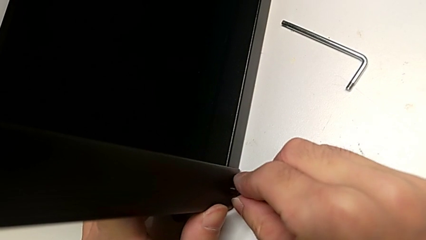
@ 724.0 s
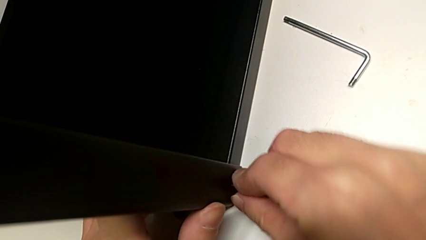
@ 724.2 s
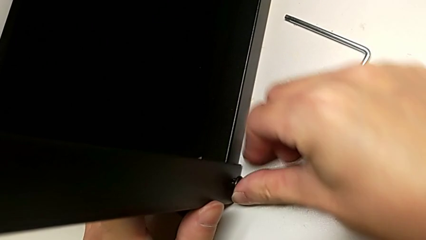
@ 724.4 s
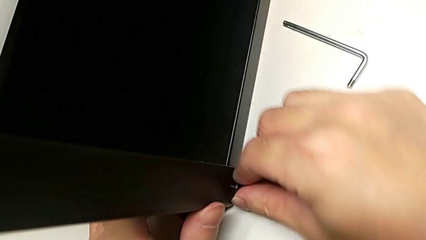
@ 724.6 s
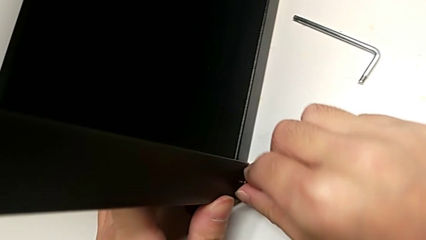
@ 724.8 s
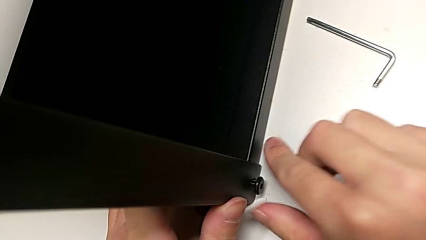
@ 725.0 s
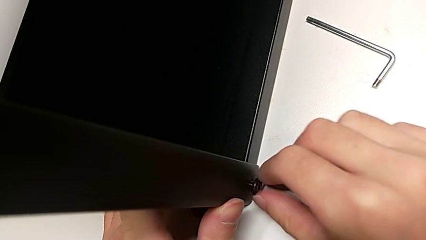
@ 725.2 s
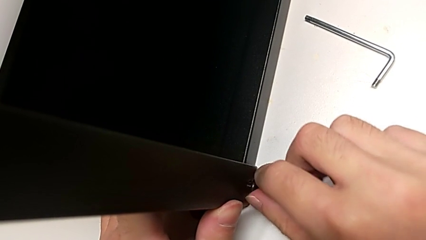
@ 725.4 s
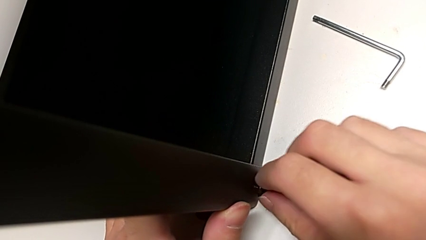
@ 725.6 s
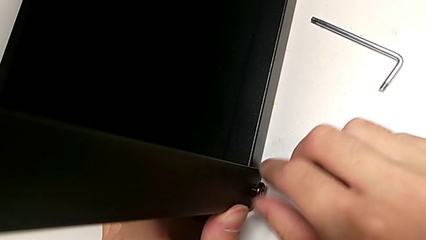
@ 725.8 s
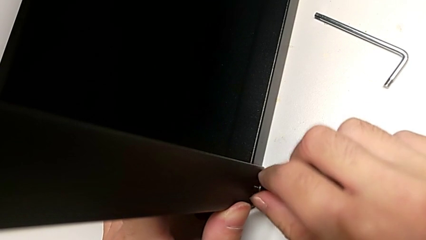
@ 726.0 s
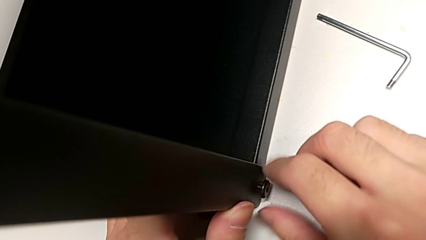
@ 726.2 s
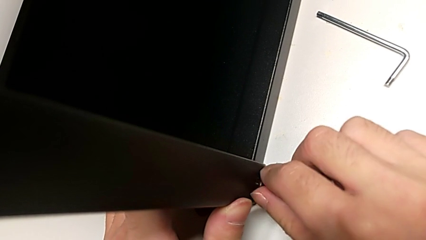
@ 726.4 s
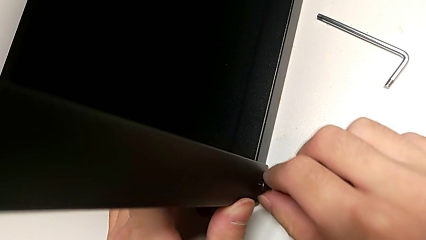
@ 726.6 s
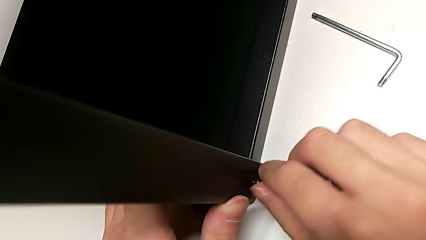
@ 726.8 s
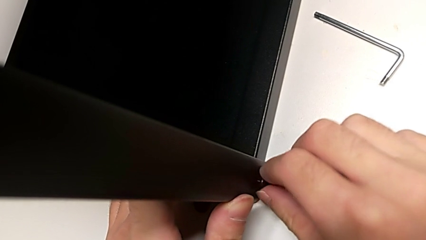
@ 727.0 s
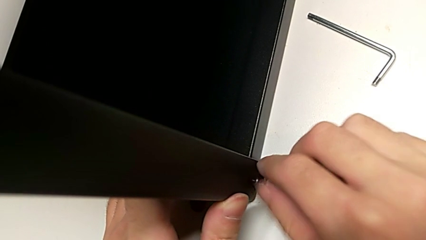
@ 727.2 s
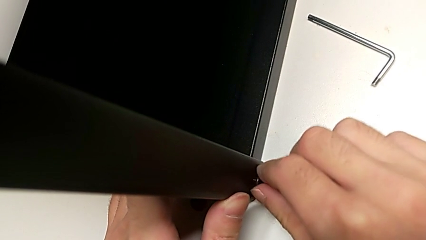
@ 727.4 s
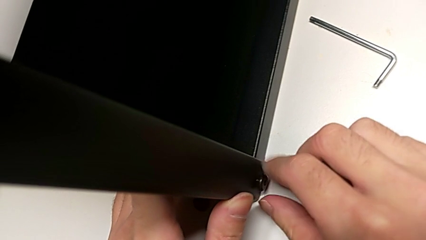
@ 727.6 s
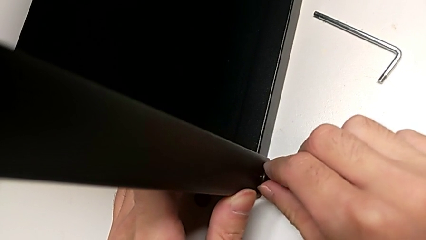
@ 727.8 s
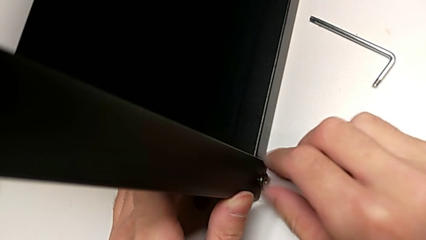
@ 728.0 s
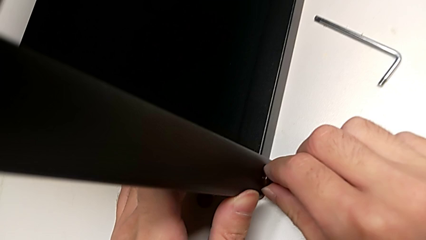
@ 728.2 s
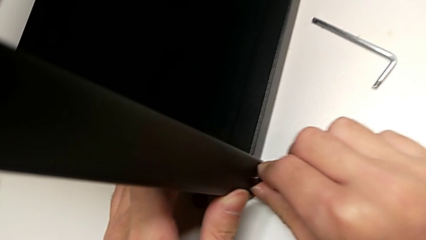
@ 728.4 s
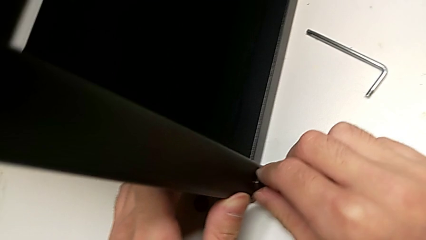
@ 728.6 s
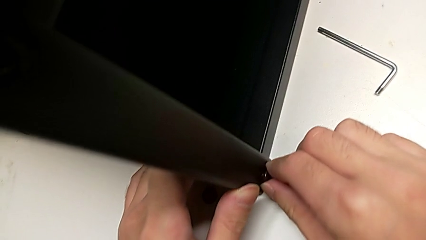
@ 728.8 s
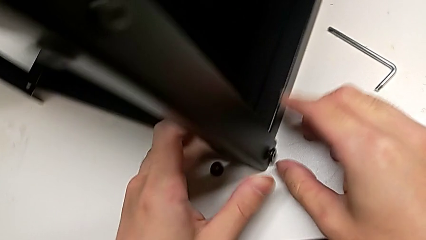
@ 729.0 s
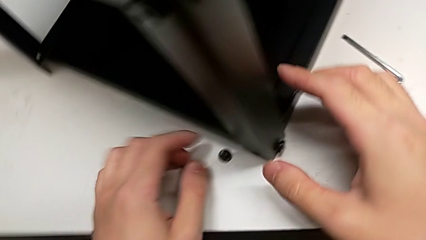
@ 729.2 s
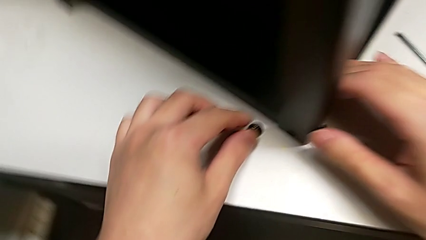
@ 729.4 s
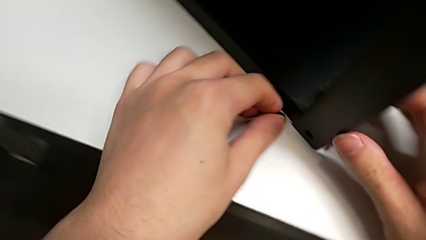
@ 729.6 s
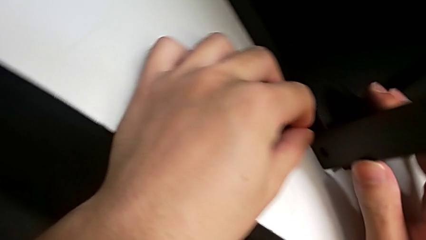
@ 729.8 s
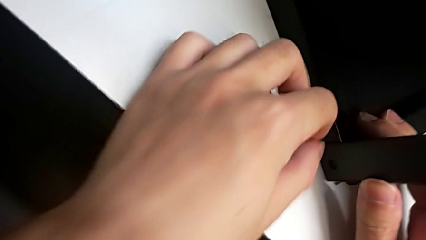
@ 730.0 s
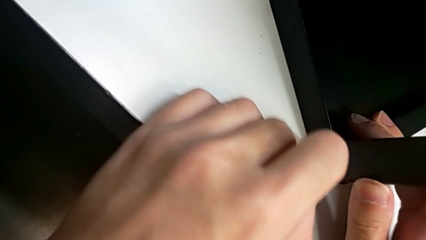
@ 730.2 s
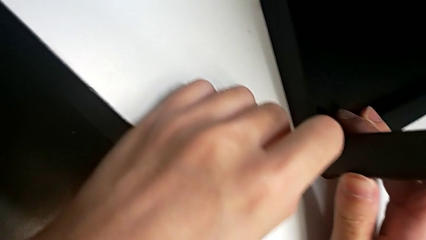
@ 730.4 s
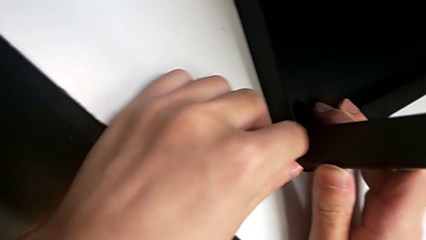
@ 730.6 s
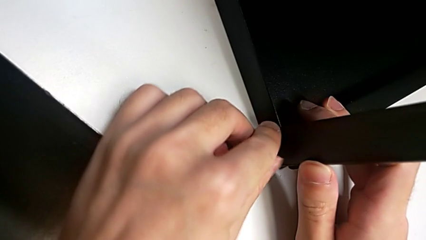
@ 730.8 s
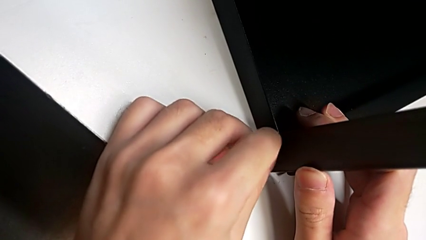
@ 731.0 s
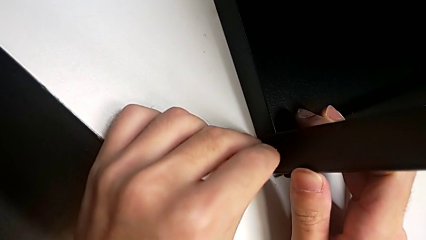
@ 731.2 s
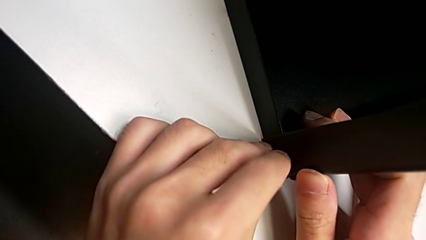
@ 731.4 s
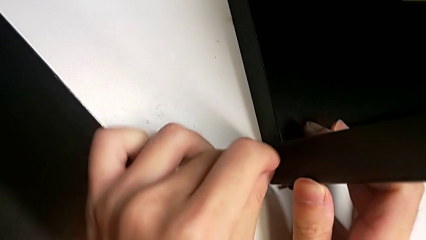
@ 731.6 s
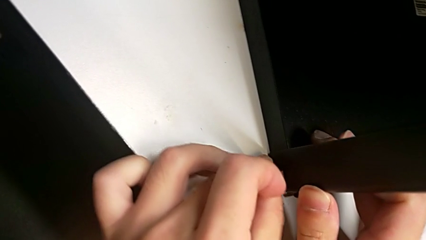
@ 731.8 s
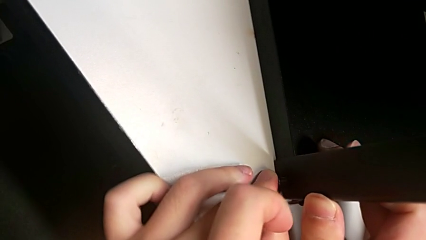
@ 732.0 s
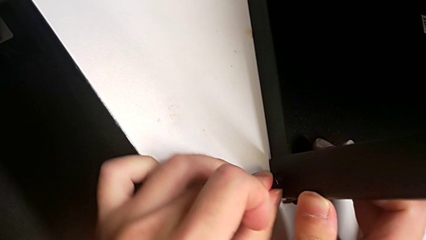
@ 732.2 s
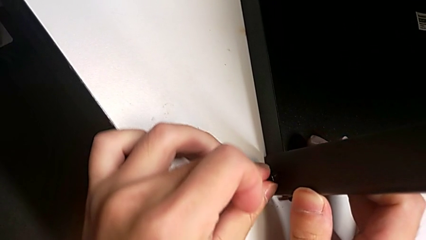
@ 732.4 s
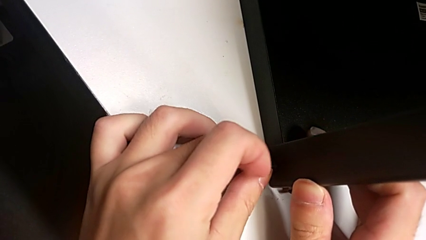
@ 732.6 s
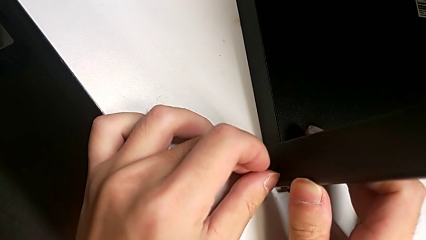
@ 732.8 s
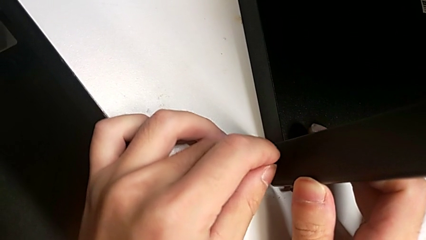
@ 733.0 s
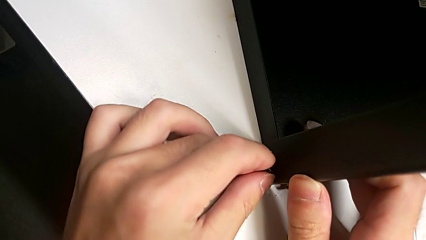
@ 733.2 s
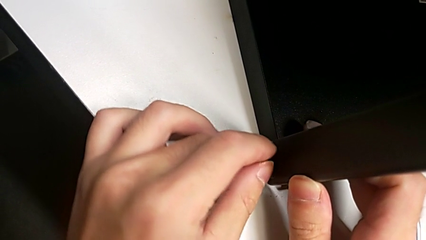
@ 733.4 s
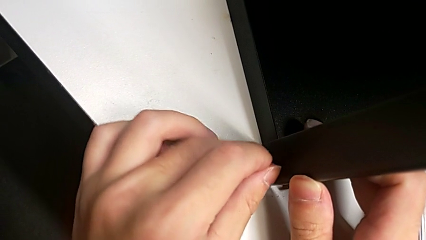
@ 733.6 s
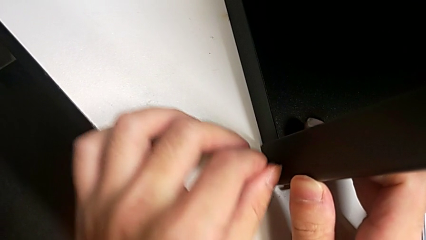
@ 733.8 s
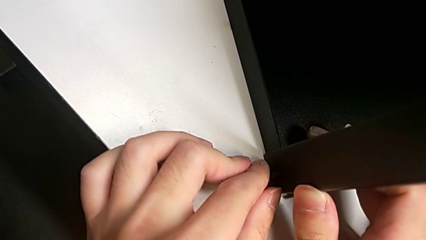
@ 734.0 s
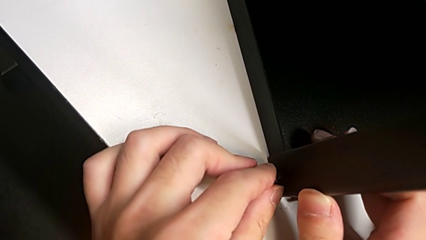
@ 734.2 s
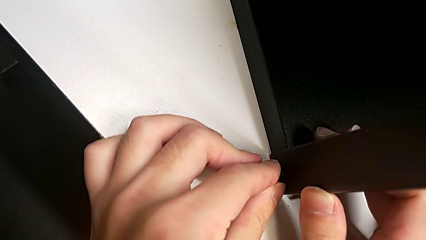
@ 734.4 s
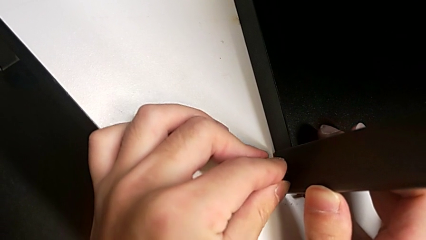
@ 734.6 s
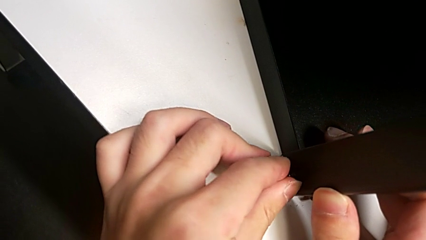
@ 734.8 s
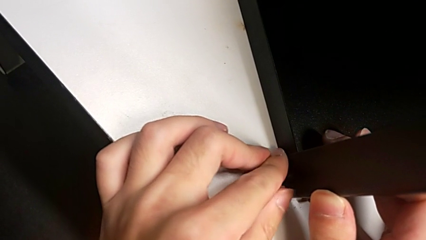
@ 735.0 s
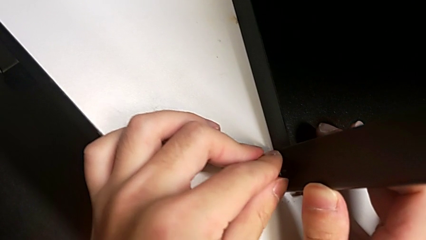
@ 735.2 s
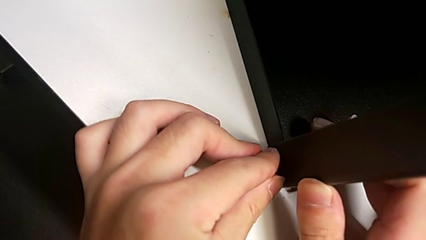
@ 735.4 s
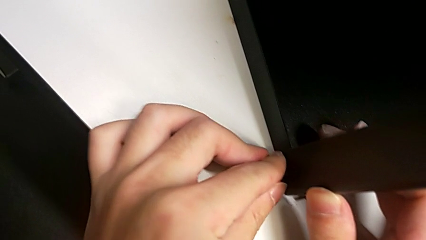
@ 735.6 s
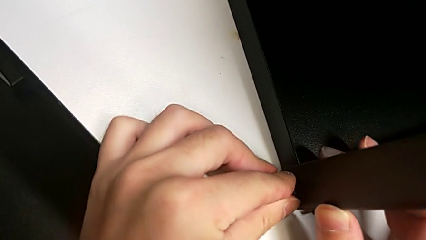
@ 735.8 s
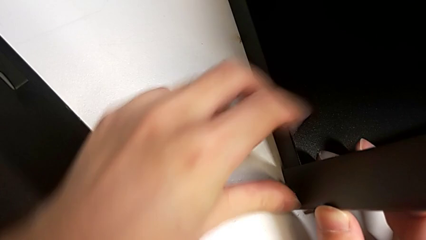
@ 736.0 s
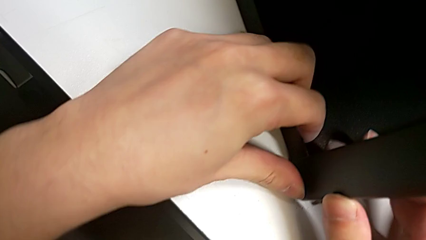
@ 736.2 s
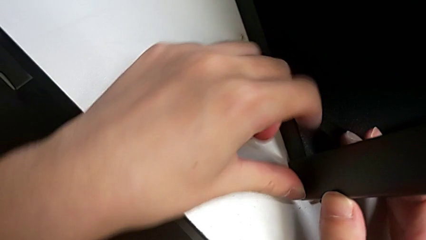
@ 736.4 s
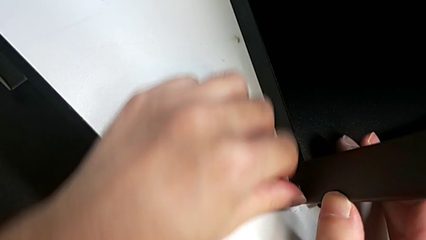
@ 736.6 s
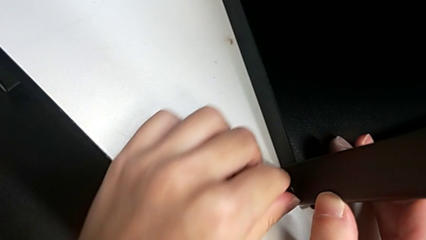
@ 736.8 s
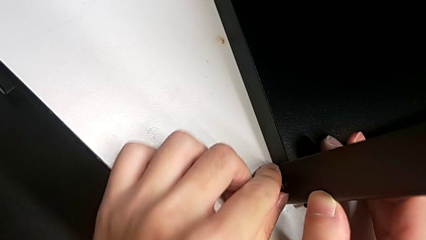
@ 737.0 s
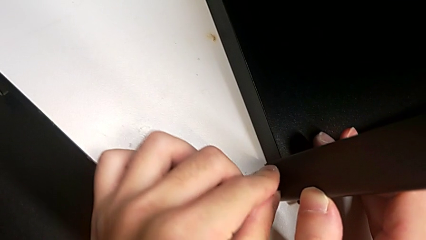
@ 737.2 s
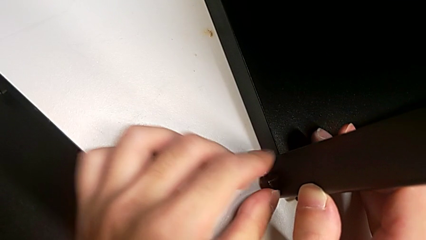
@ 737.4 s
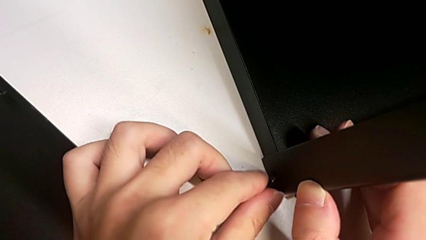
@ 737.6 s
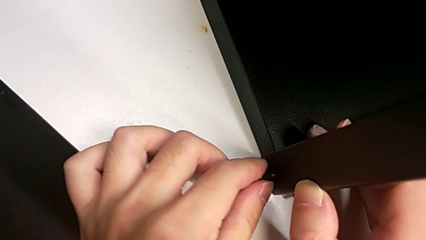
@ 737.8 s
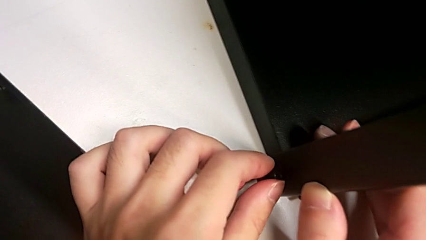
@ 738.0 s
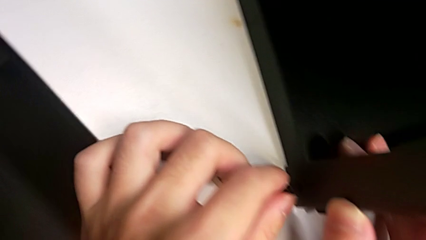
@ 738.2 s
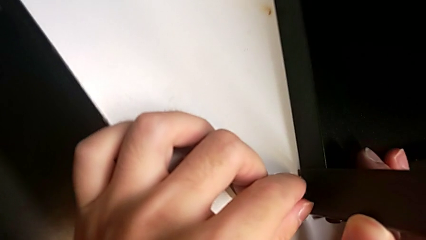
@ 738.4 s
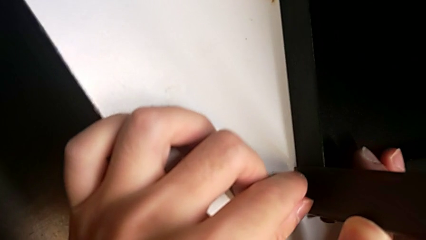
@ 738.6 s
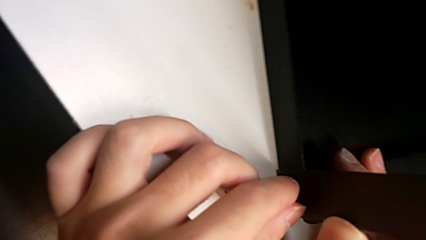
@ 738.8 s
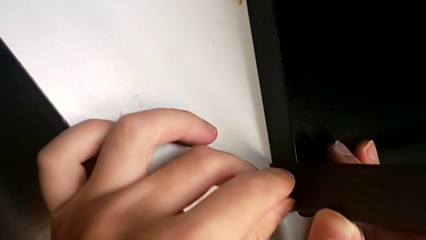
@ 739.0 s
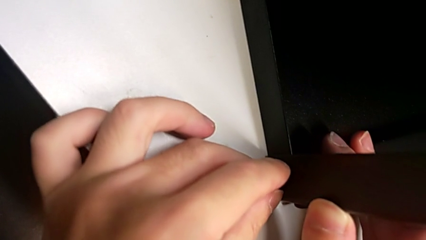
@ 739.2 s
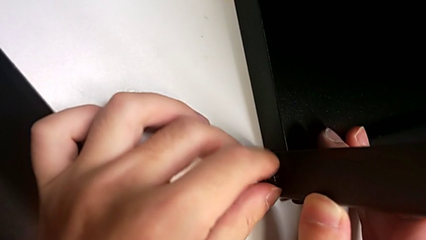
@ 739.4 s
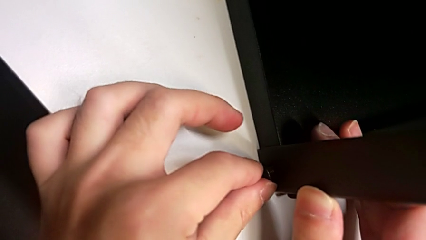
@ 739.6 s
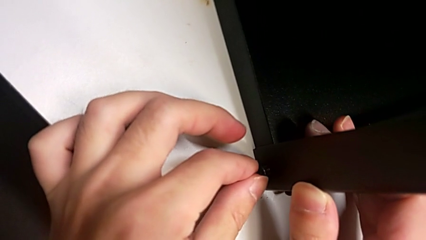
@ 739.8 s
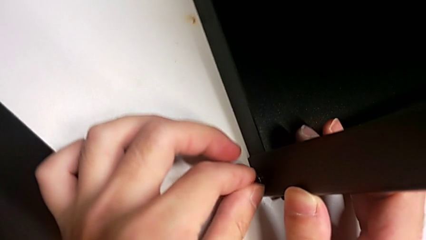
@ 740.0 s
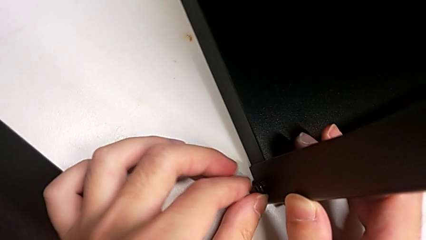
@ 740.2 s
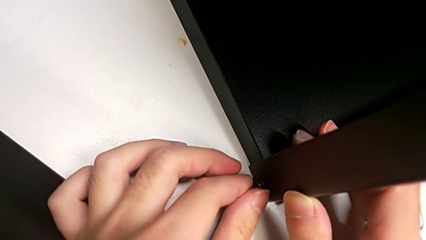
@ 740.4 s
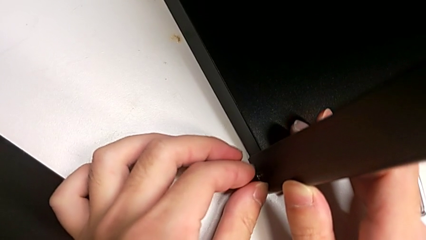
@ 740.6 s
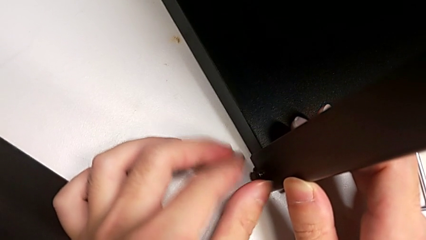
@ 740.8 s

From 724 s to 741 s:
The camera wearer is screwing the top shelf into place. They keep screwing the second hex socket head, insert the first hex socket head and begin to screw it.
